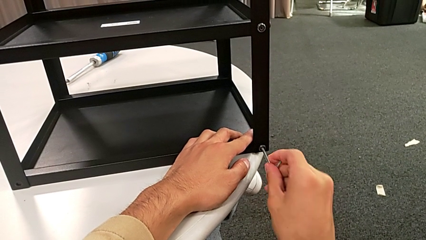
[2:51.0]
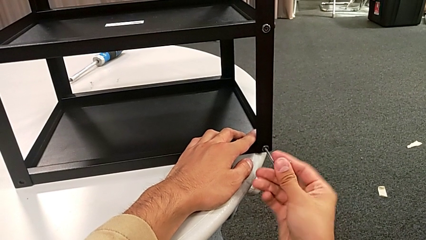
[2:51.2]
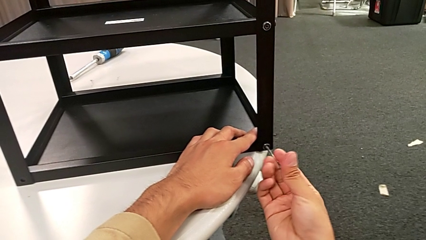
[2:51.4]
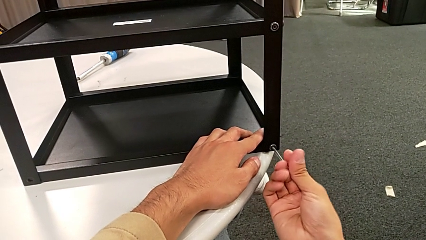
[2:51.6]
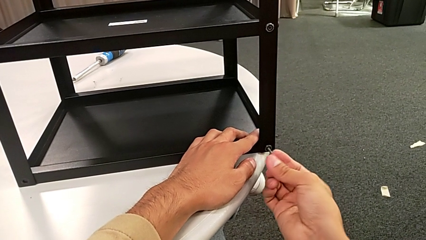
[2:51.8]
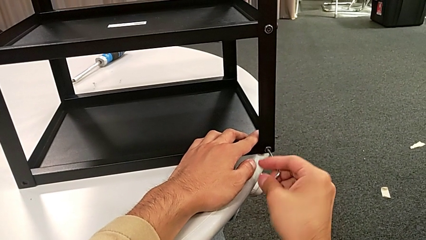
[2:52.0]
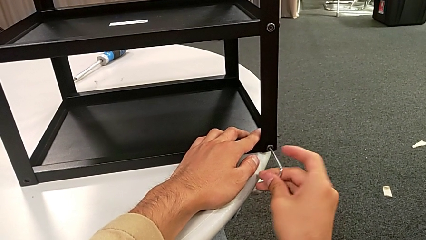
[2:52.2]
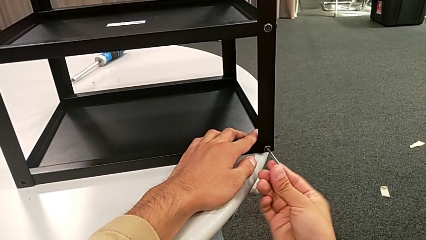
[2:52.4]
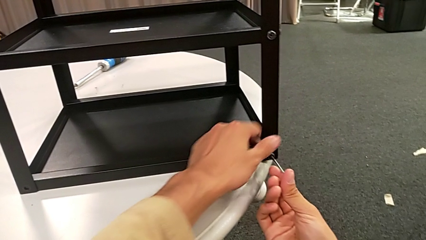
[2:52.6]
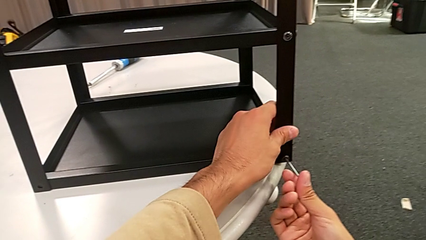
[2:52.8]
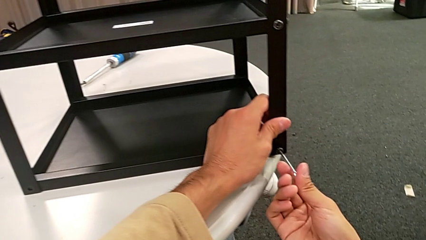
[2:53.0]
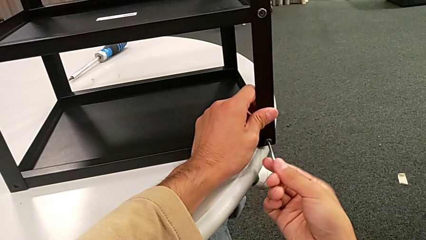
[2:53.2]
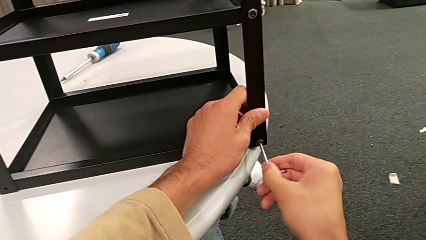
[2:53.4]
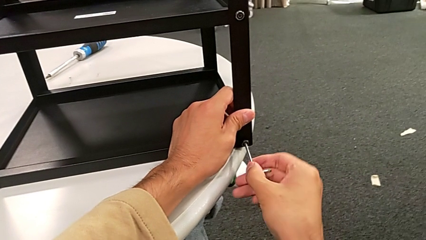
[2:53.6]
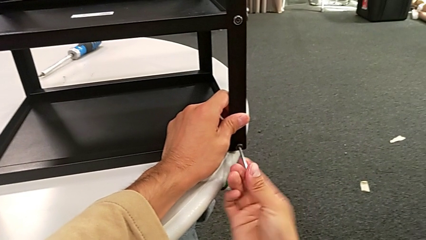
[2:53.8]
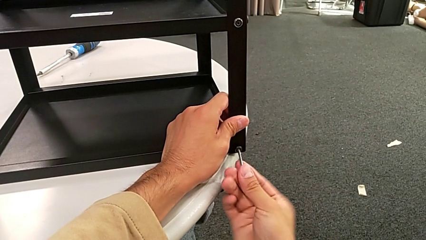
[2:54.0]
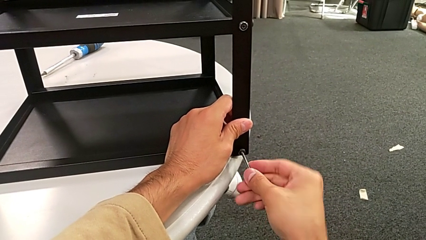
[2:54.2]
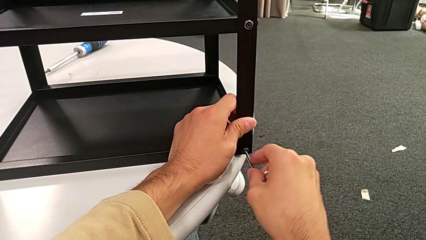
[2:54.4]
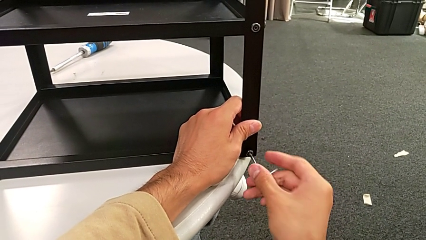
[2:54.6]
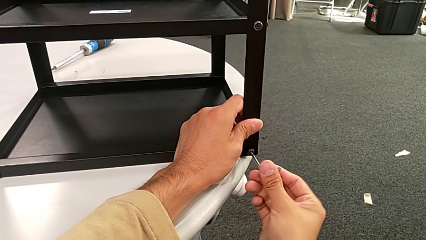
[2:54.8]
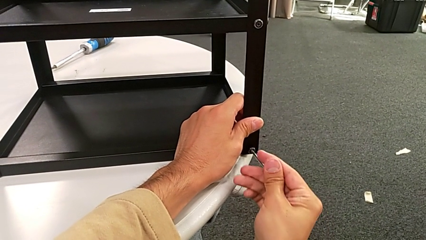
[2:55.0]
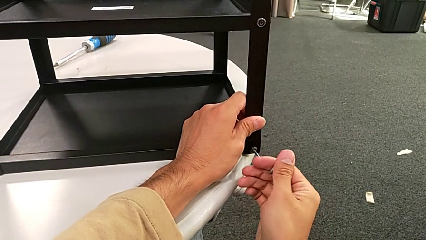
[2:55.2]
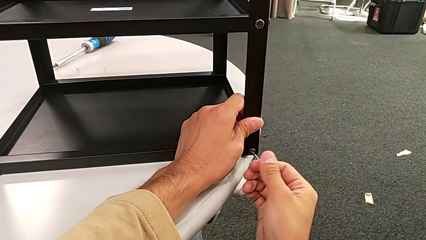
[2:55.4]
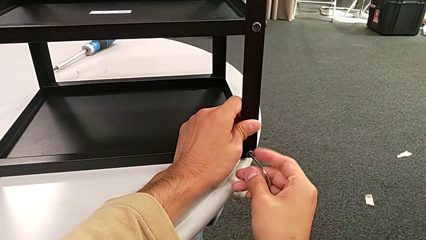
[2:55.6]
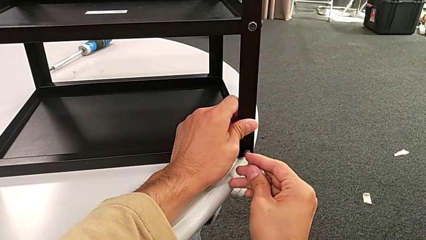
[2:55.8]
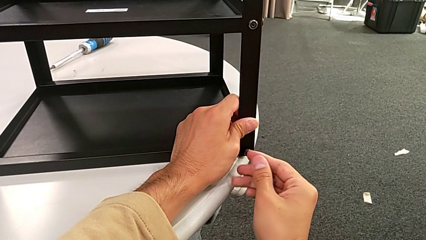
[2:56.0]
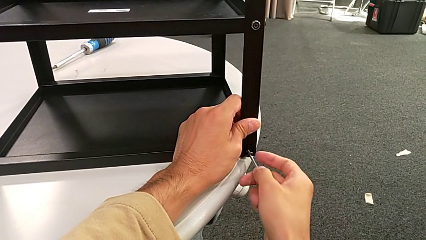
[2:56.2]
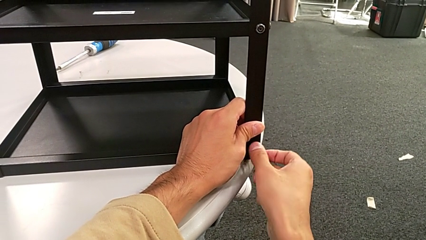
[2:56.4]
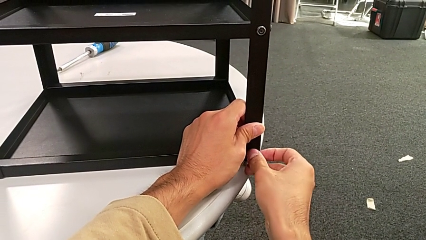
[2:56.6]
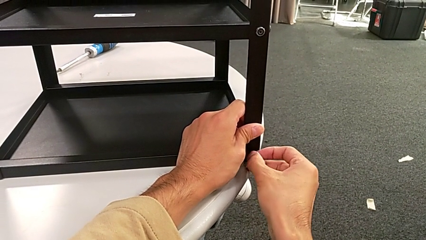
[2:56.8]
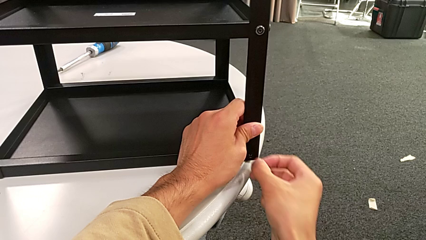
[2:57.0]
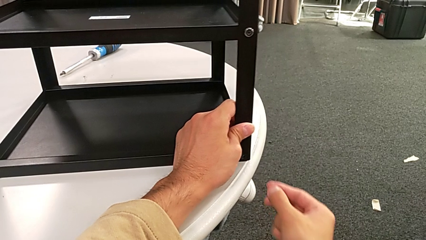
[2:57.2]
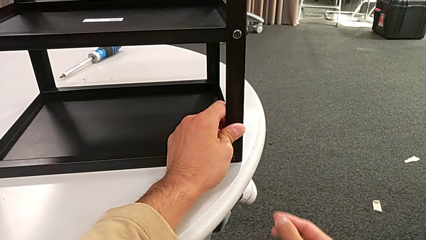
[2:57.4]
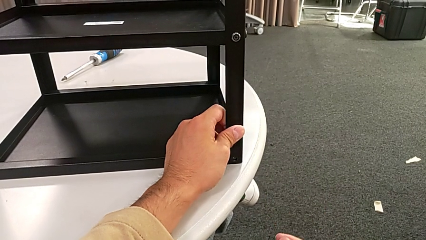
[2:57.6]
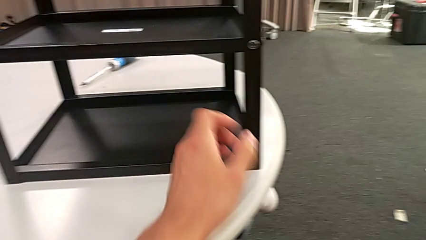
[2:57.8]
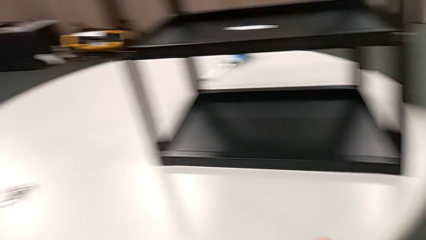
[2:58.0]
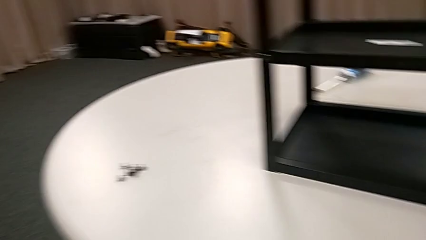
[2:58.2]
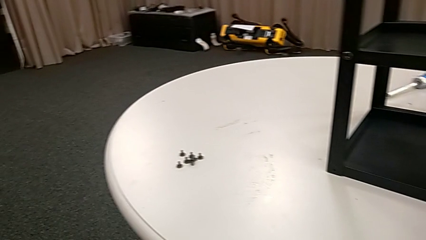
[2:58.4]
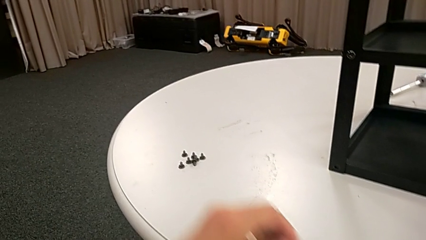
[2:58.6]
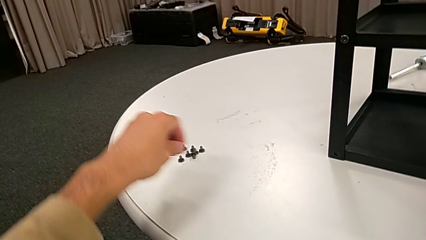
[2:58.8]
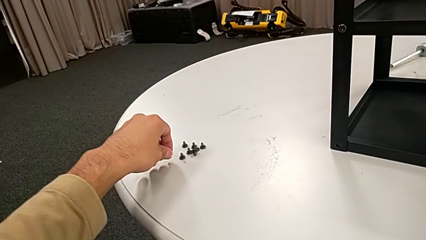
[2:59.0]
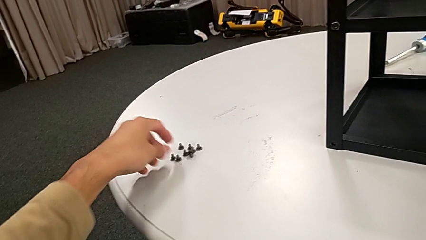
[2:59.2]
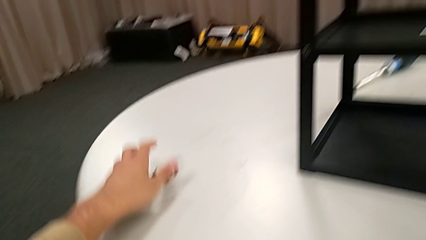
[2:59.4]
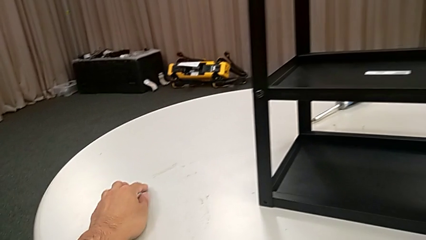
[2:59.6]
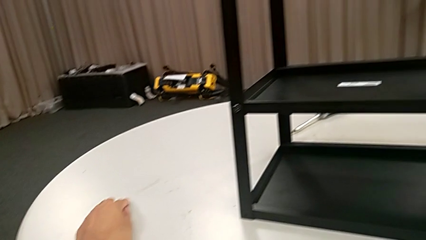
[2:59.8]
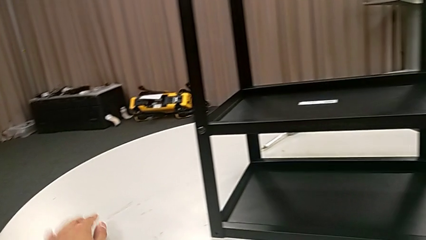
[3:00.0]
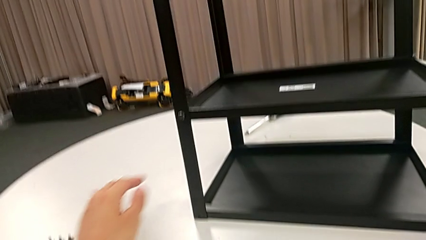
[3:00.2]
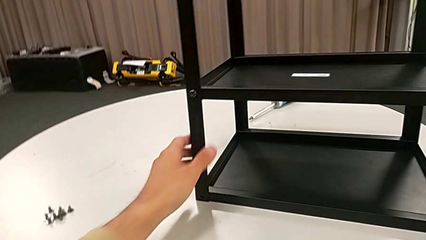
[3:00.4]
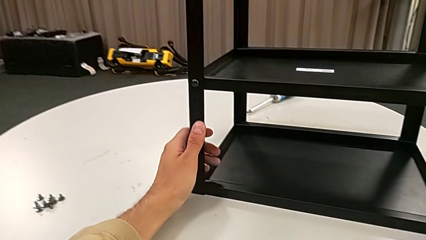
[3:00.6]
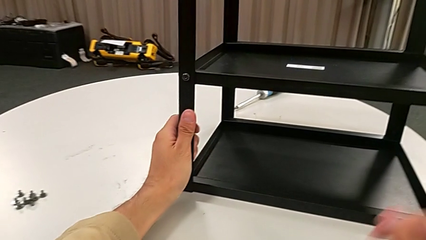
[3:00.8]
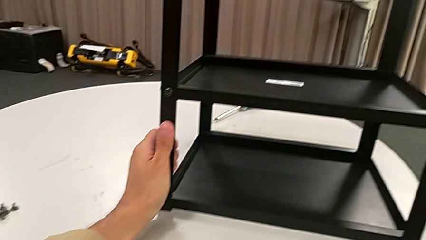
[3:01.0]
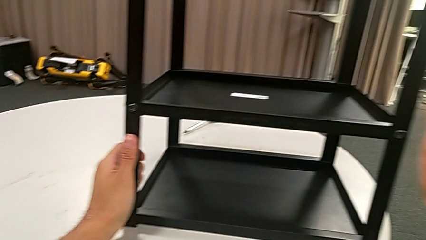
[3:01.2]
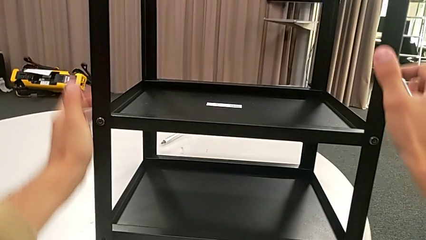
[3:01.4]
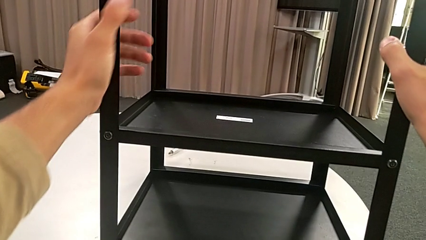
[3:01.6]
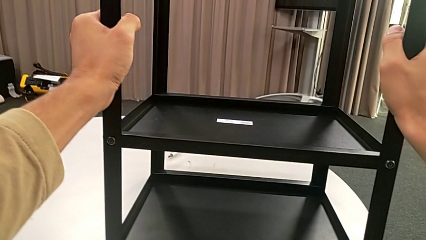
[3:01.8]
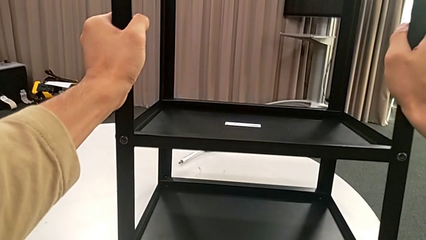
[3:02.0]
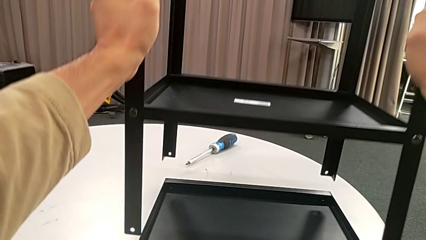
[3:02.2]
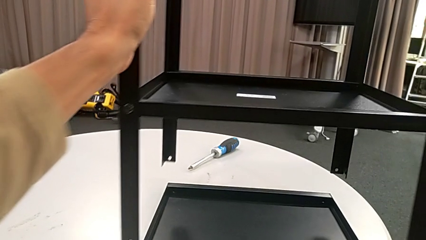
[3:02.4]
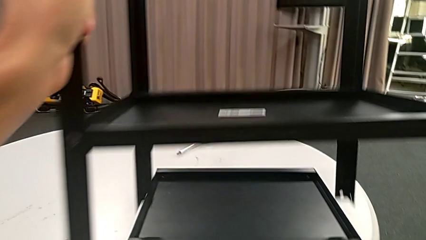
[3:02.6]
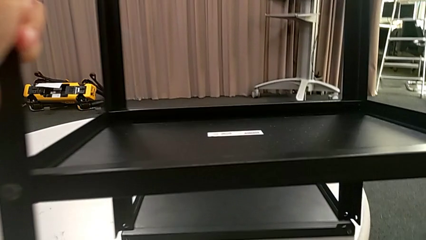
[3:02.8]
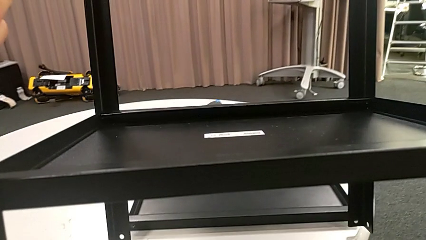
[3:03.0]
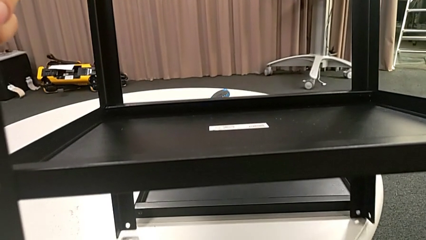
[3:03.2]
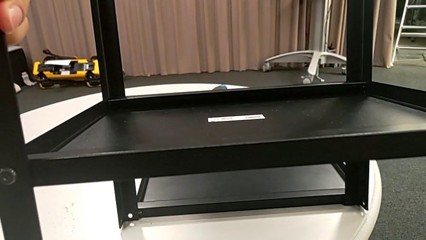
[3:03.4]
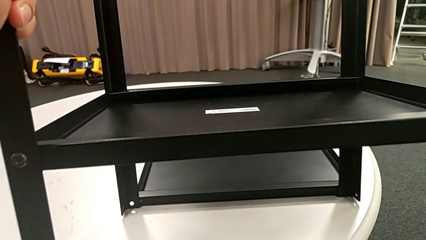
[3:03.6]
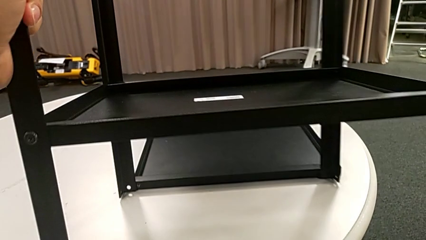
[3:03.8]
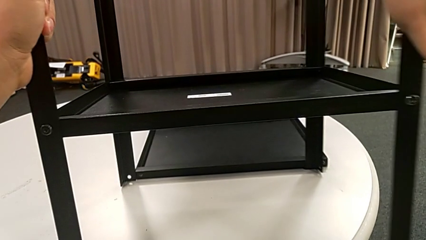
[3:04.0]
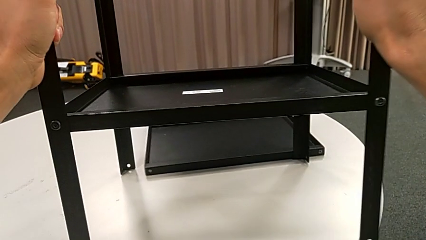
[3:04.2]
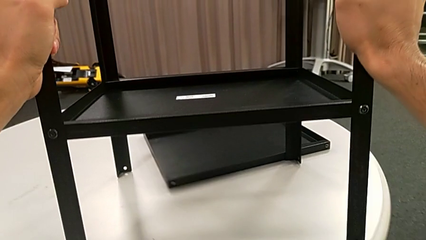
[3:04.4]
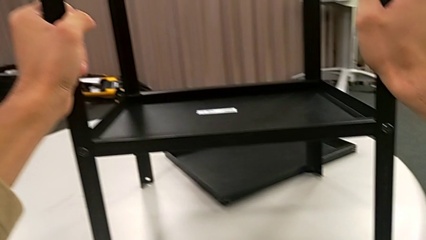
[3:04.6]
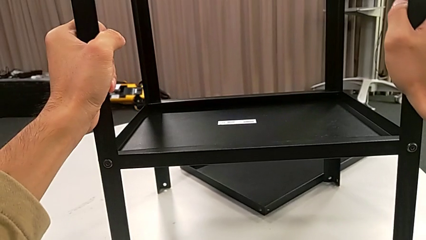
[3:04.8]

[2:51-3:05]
The camera wearer is unscrewing the second hex socket head on the second leg. They keep unscrewing the hex socket head, disassemble it, withdraw the Allen wrench, place the hex socket head, approach the nightstand, grab it, disassemble the top tray, place the nightstand with the right hand and slide the top tray with the right hand.

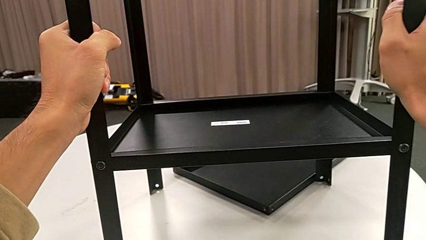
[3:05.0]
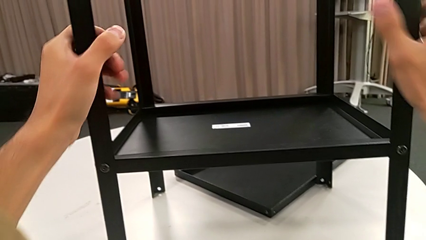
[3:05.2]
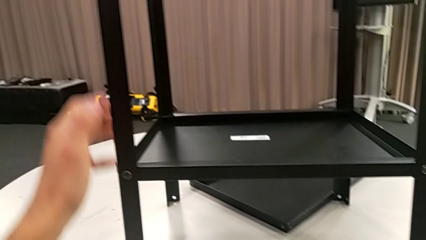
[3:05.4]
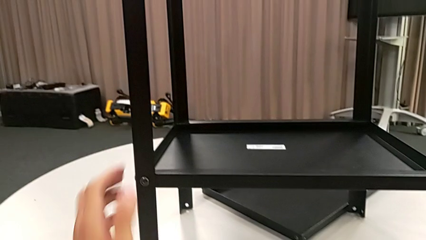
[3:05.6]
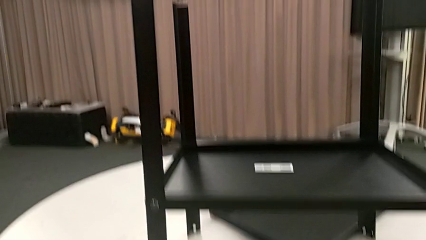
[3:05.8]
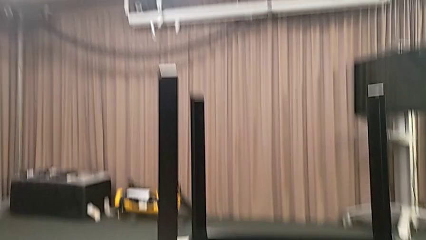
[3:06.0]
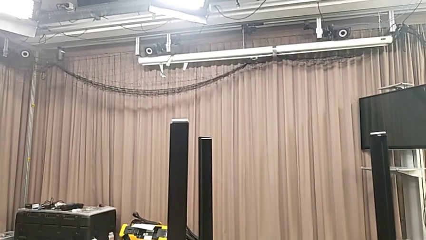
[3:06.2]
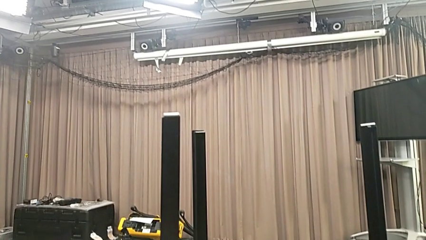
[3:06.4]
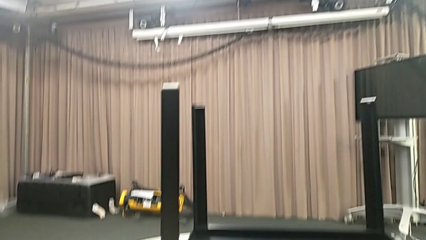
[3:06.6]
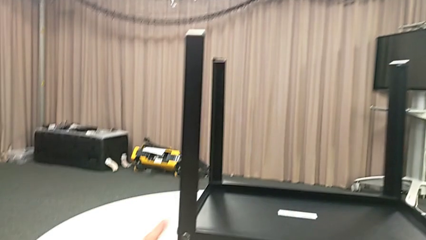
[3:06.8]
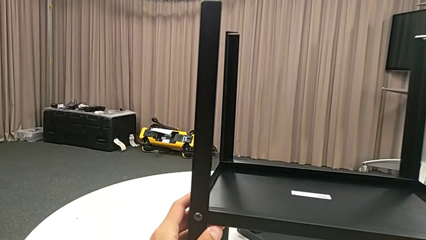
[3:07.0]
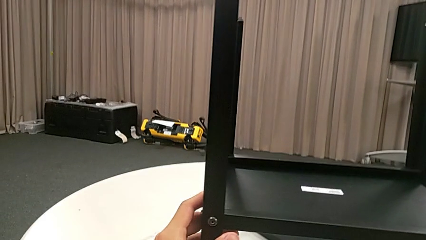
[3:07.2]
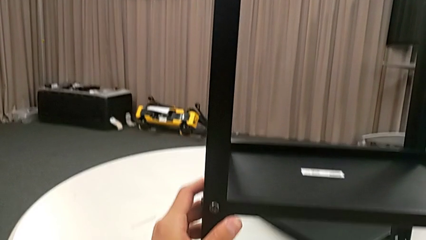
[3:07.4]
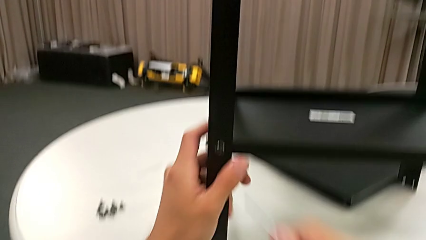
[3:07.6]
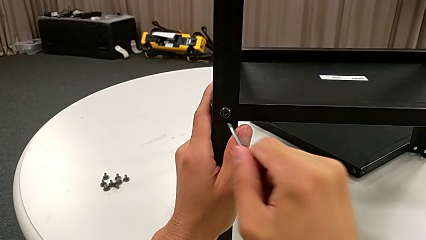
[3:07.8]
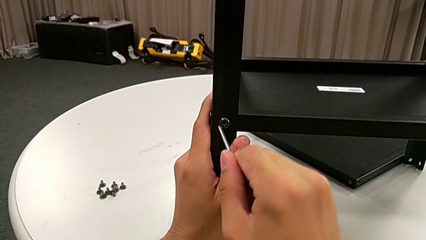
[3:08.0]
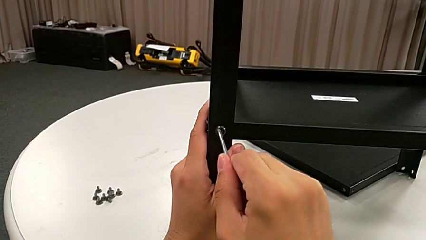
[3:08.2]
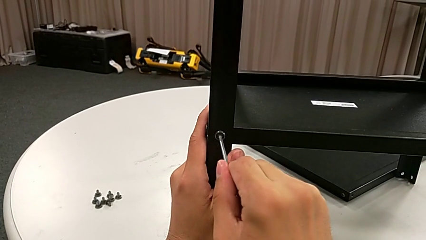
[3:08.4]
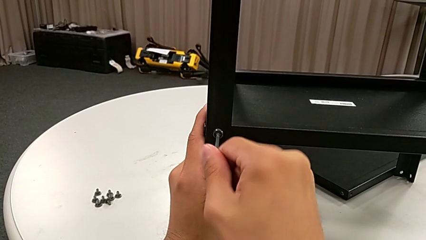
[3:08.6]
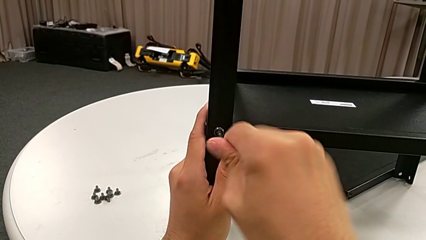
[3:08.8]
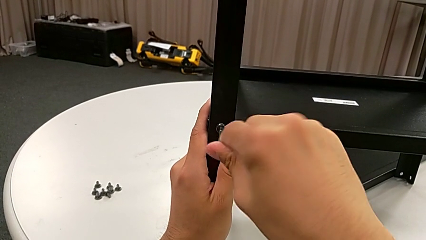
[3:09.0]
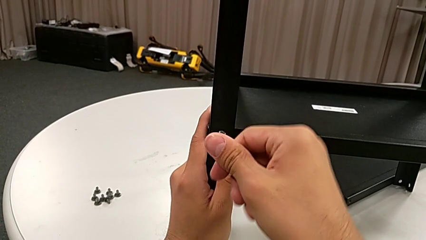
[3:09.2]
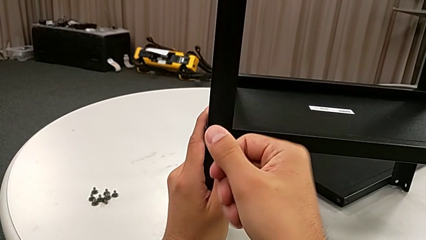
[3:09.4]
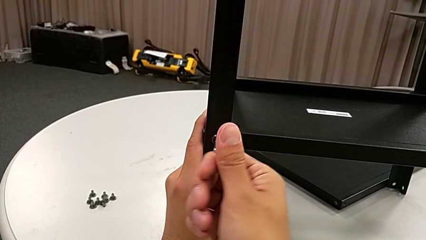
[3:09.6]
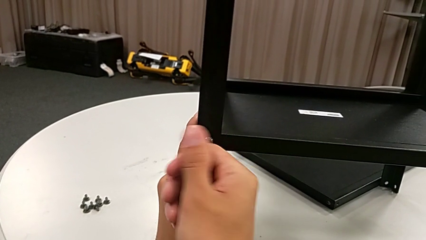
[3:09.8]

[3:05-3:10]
The camera wearer is disassembling the first leg. They slide the nightstand and begin to insert the Allen wrench.
